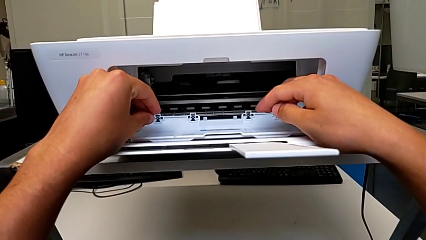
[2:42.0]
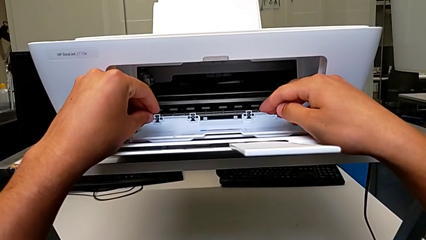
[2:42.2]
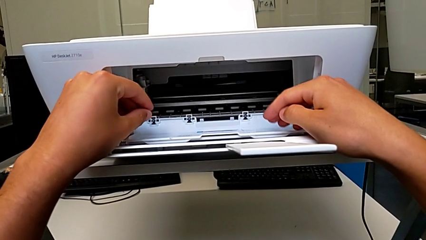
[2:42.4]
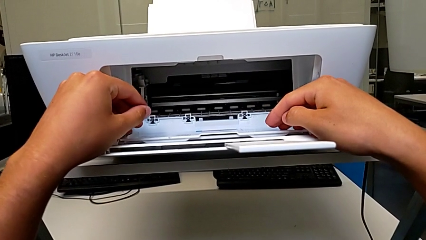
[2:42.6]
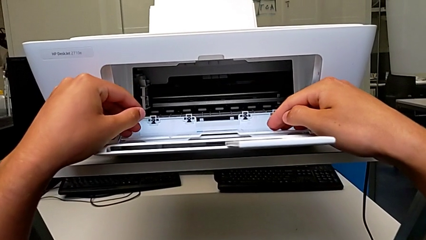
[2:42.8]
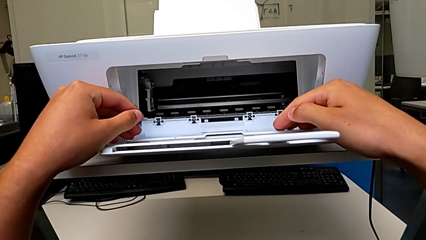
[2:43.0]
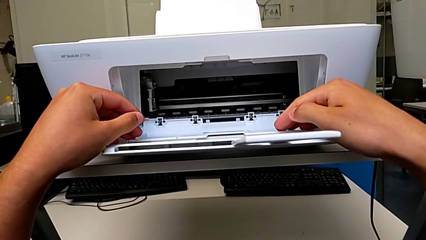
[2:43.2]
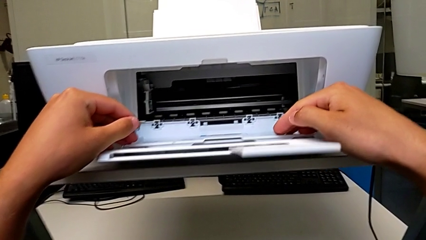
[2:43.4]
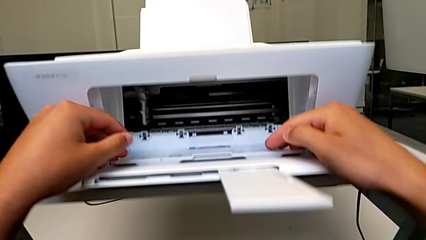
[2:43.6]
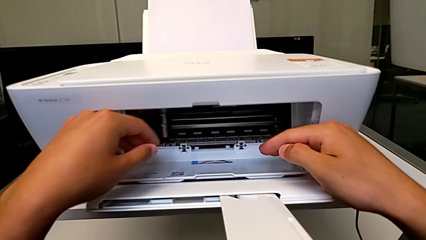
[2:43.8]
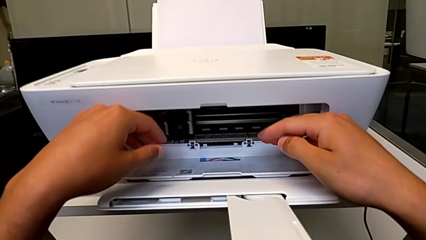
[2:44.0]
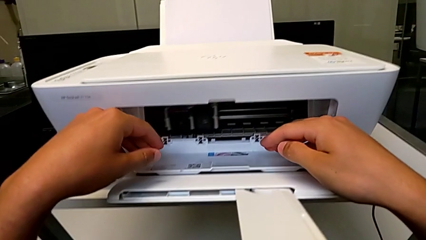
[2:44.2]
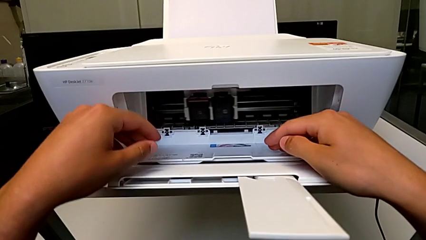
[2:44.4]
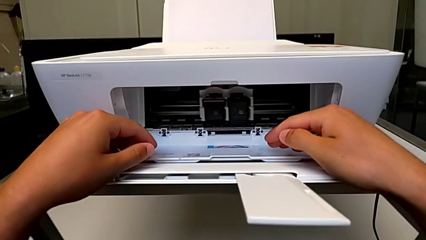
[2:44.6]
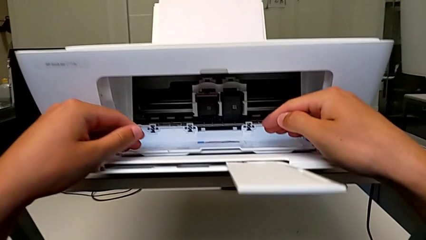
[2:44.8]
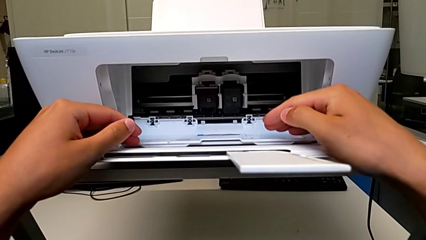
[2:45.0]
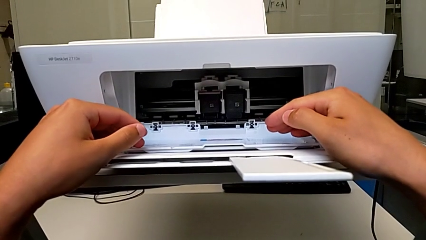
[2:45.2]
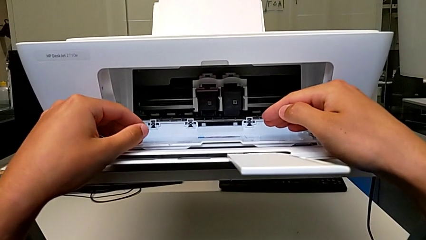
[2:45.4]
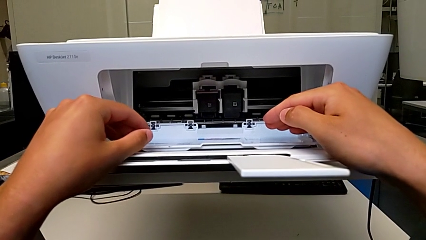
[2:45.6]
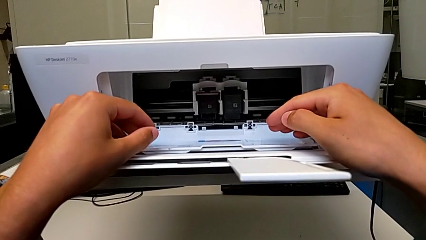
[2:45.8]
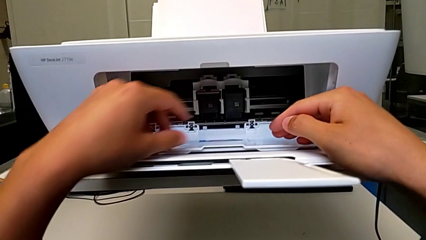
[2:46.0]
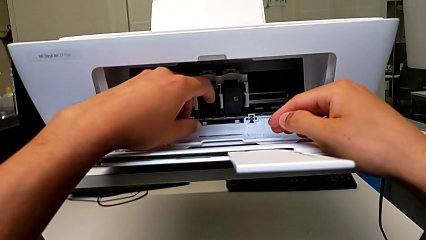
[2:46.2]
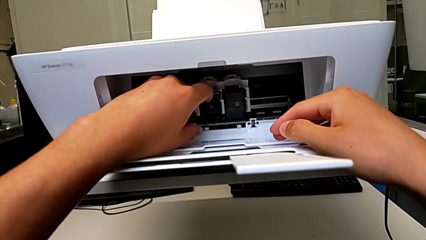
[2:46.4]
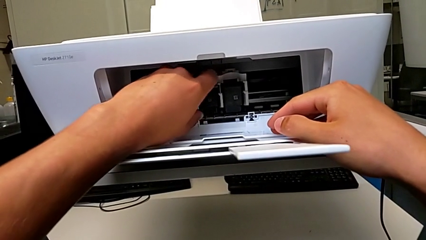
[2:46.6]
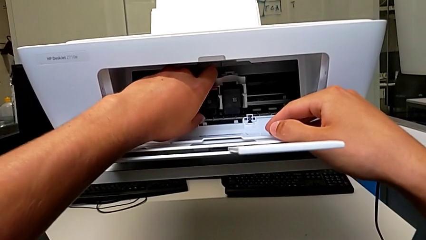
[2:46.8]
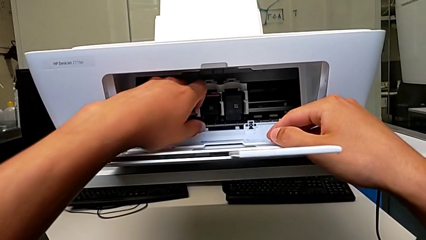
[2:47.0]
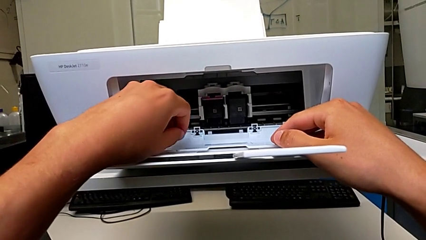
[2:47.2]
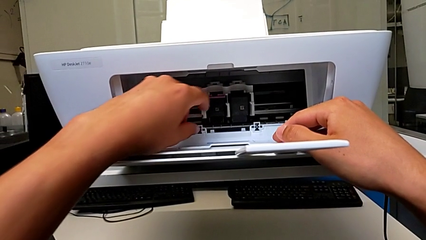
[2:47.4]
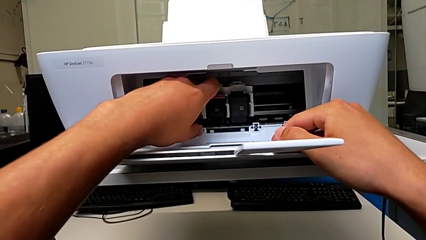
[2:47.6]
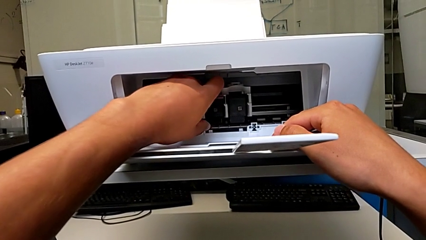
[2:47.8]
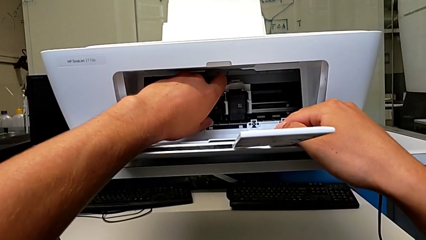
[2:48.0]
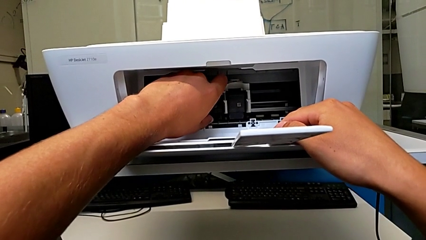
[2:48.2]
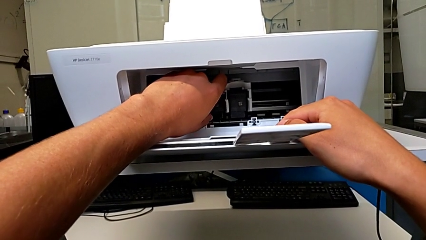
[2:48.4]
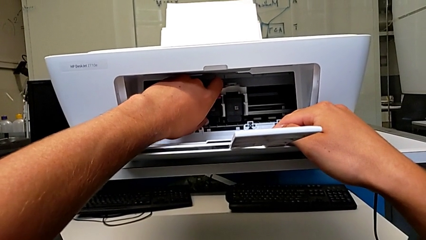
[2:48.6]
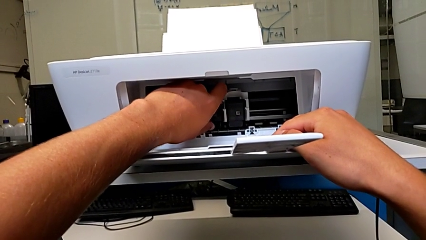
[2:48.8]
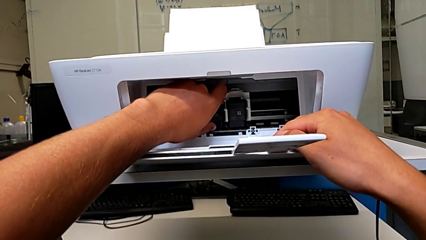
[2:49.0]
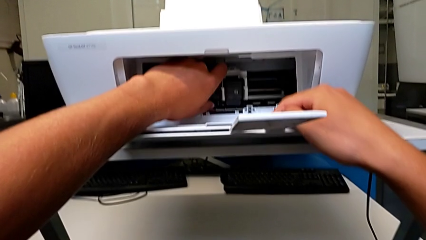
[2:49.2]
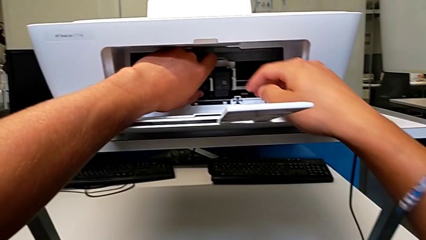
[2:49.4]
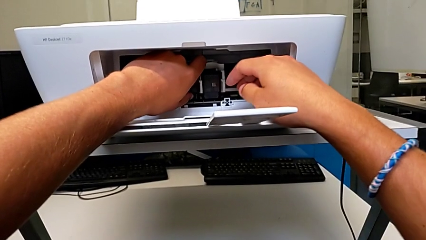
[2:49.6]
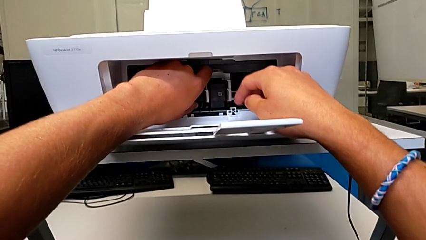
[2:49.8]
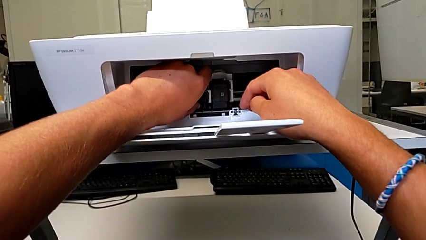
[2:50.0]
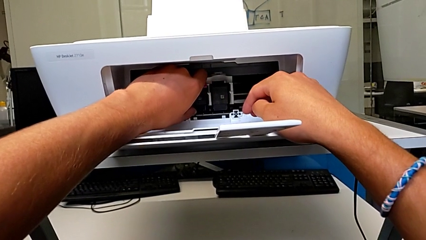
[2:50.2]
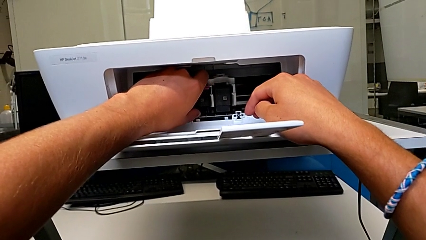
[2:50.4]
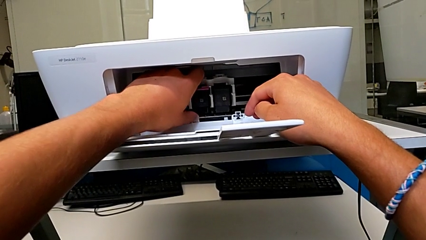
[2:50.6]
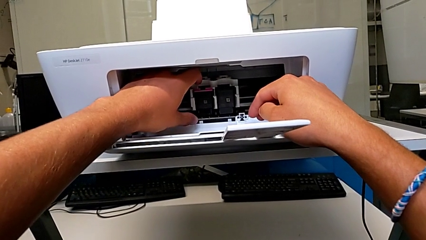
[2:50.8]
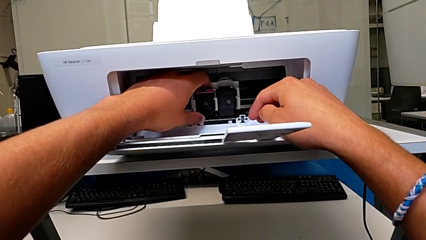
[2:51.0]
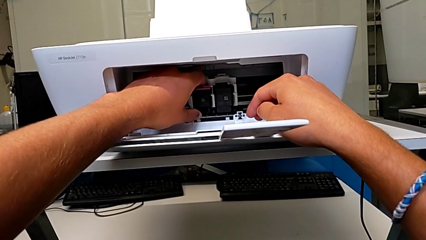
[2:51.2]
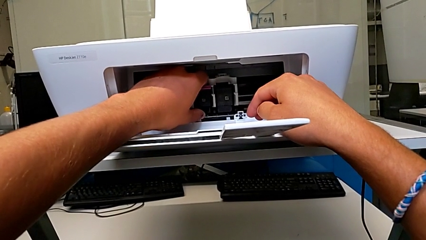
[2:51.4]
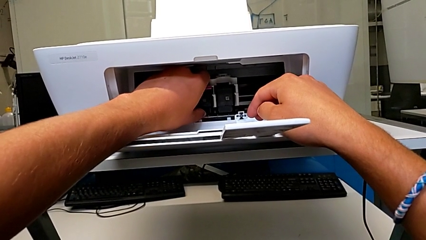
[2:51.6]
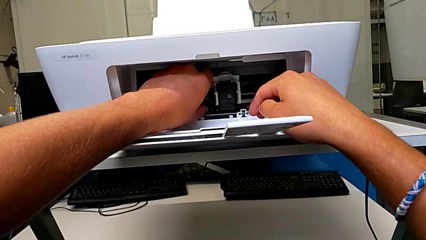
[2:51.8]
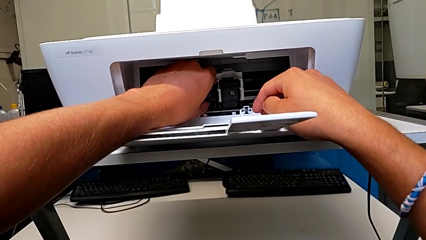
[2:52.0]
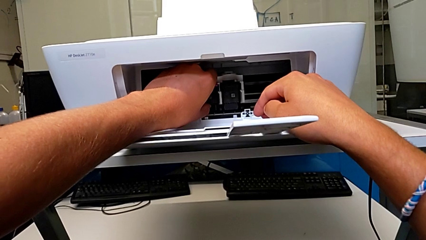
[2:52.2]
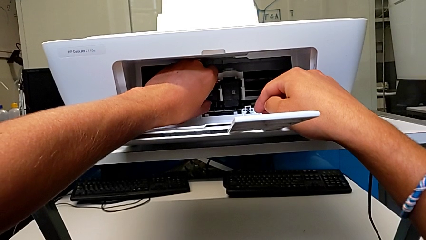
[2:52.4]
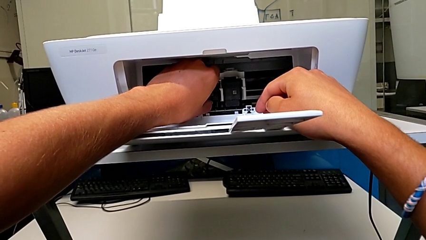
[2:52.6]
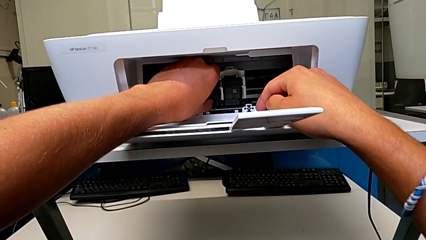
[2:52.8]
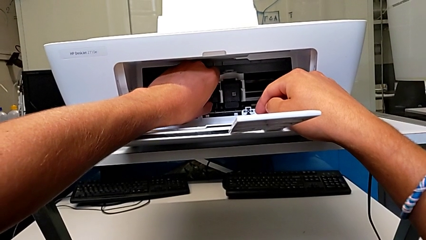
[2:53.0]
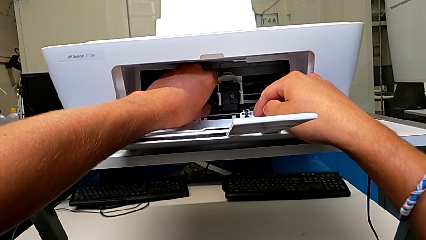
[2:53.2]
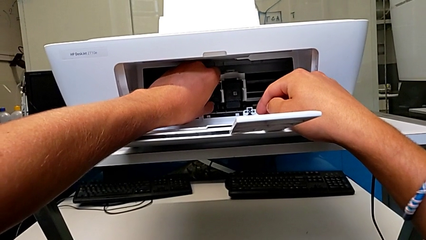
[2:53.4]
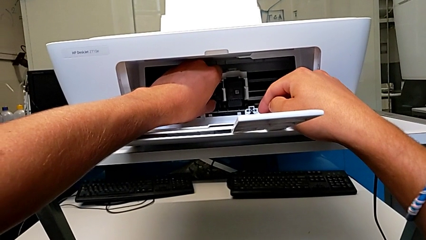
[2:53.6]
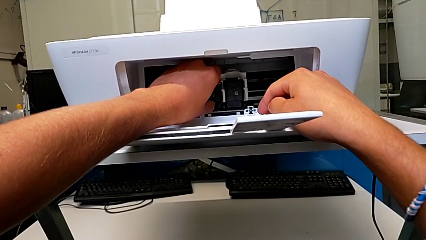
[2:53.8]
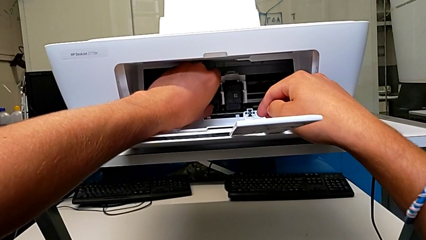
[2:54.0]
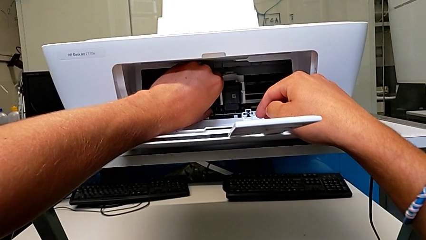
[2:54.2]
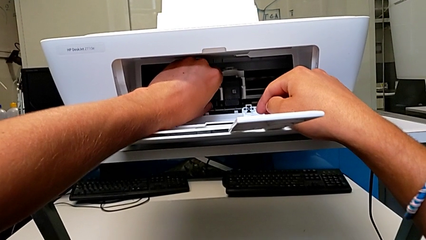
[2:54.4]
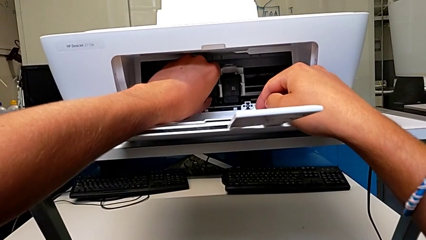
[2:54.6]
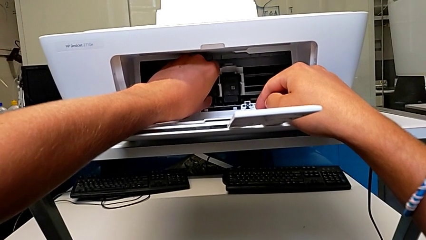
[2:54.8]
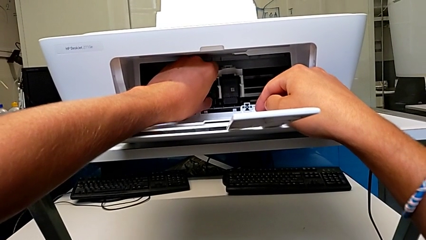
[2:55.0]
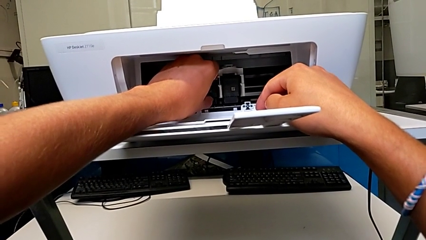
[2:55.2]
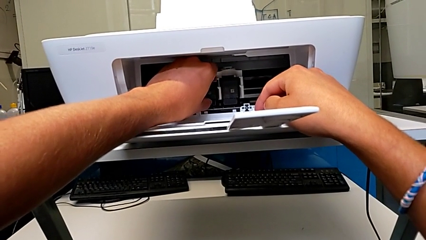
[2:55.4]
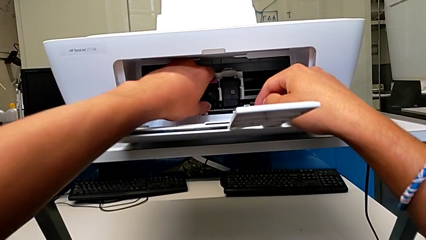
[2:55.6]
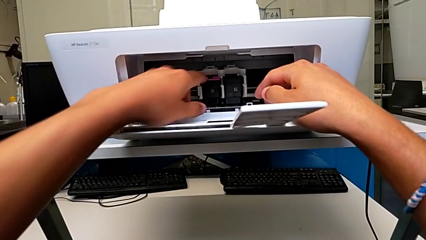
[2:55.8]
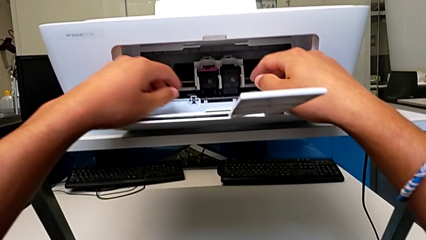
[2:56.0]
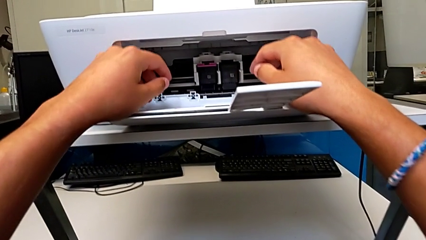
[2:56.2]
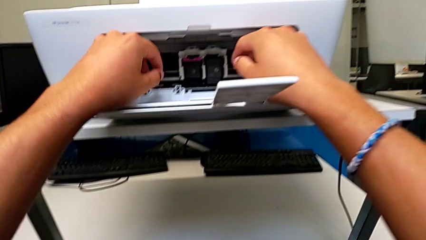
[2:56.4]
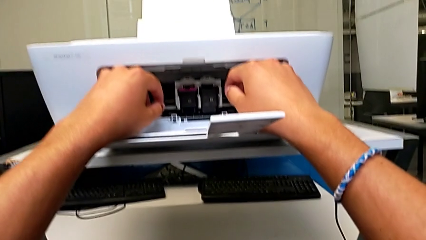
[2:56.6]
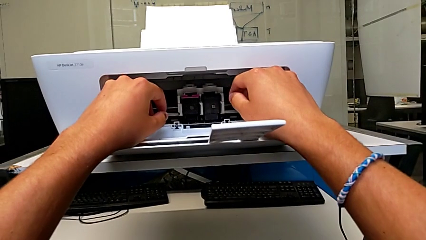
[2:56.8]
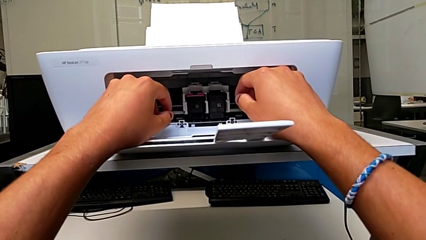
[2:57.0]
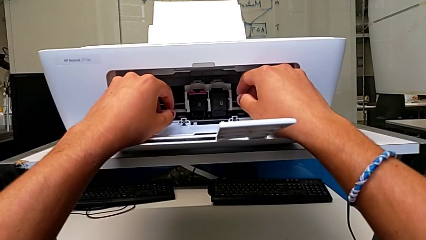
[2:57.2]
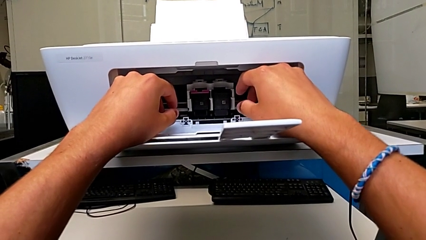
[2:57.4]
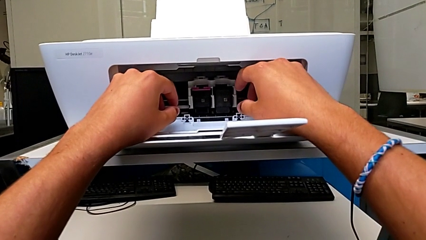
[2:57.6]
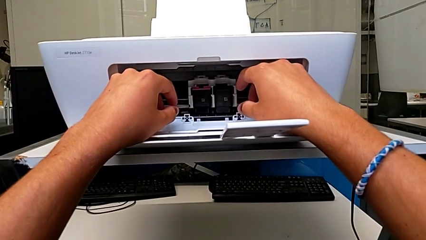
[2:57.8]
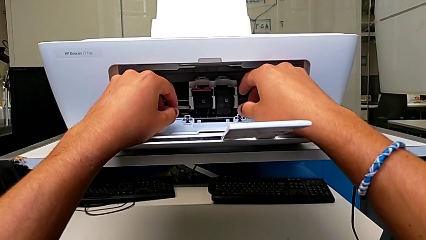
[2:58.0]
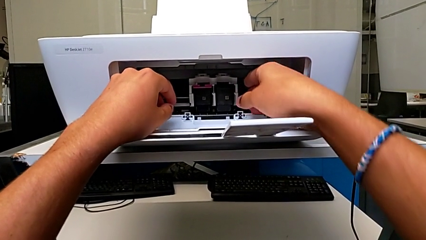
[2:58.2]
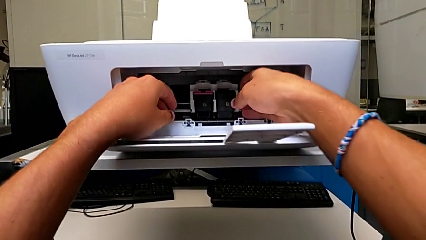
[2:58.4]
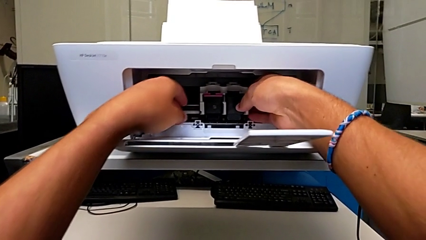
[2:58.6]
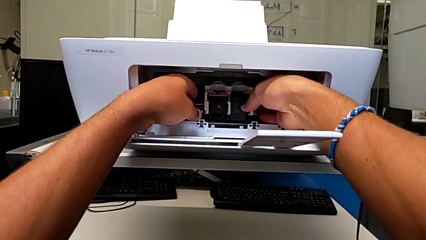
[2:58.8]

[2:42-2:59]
The camera wearer is exchanging an ink cartridge of a certain color. They inspect the color ink cartridge and pull it twice.
